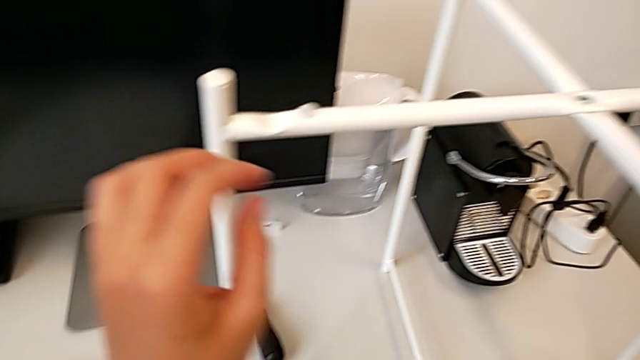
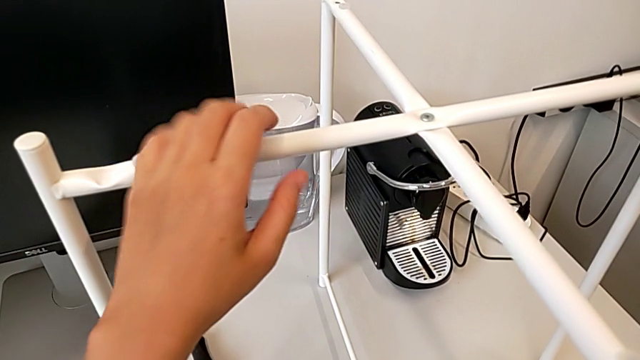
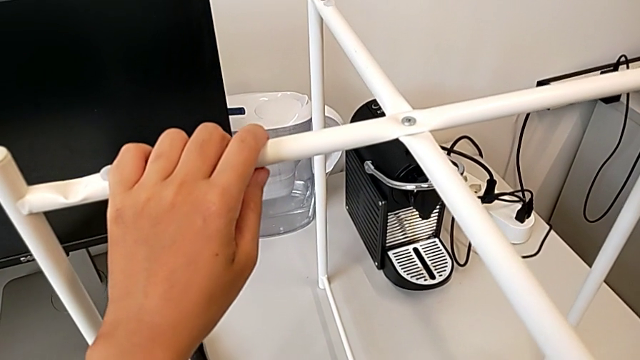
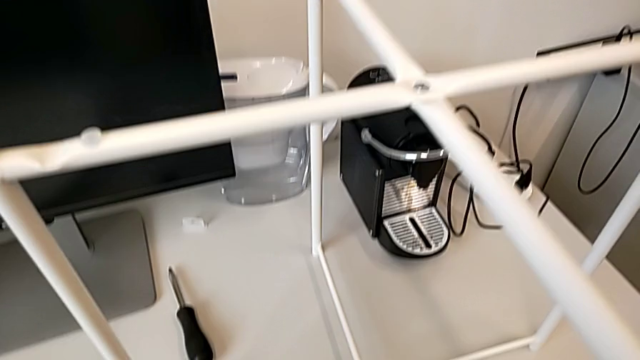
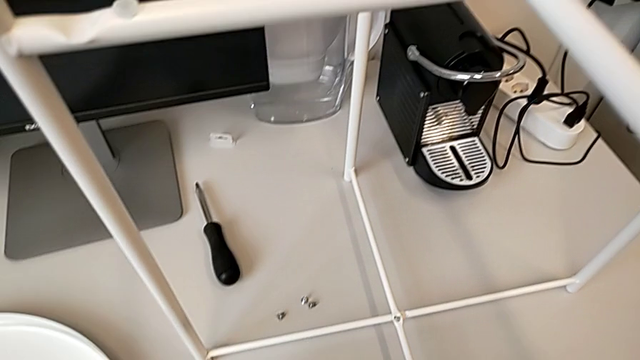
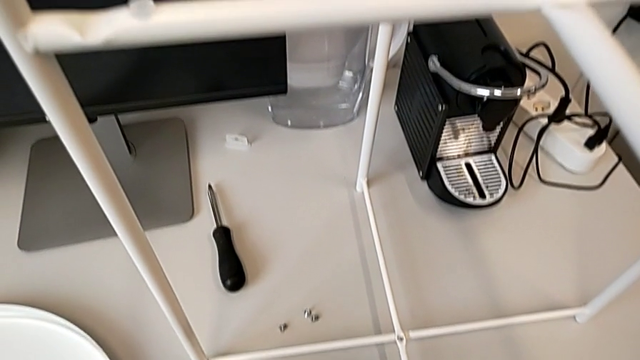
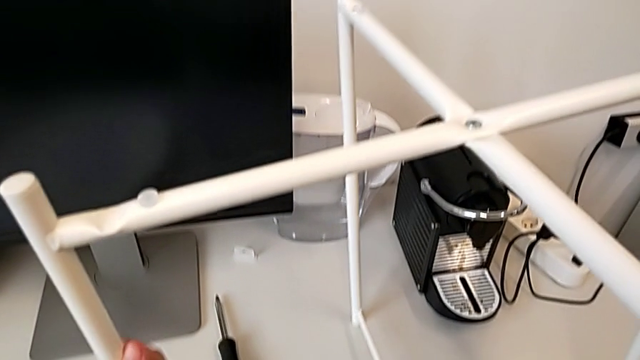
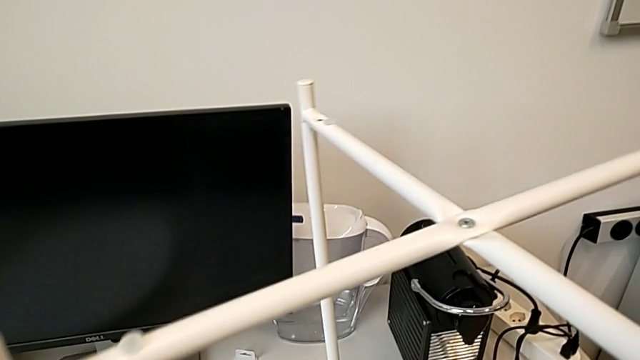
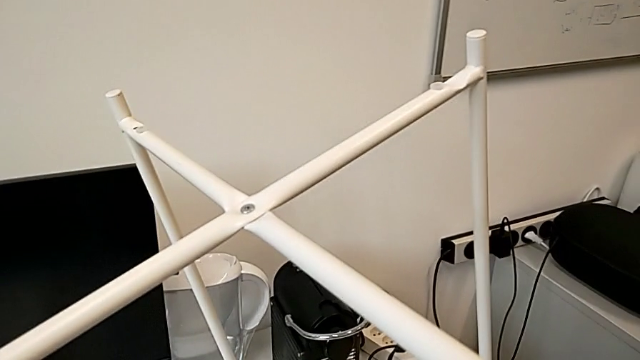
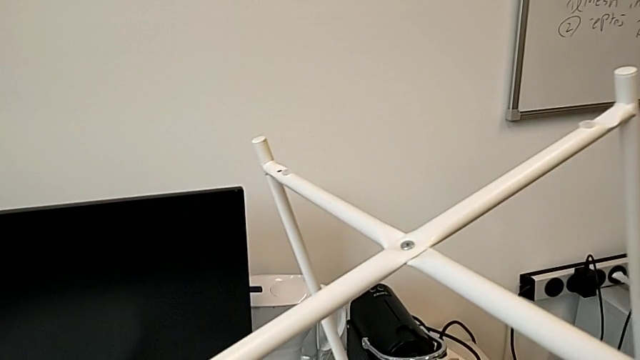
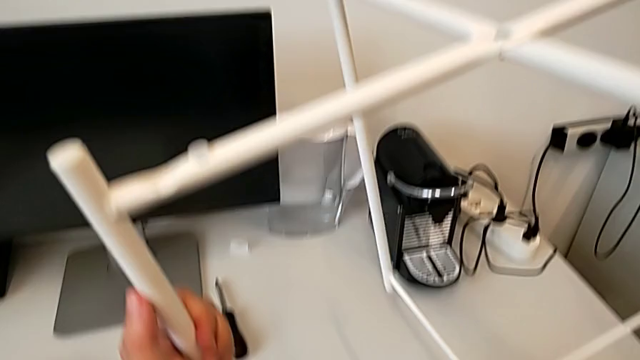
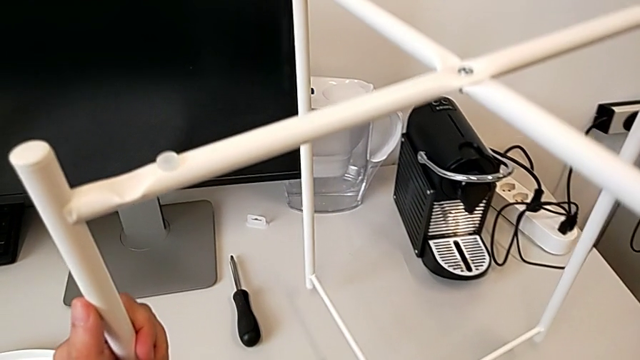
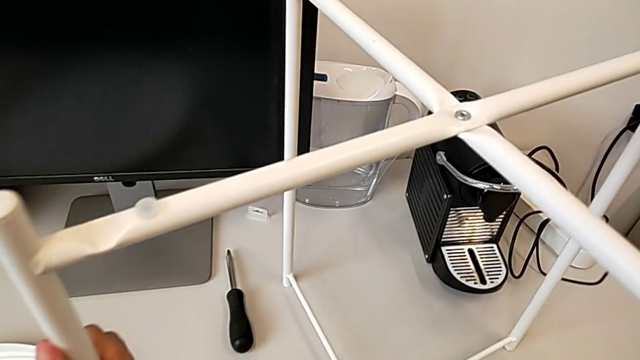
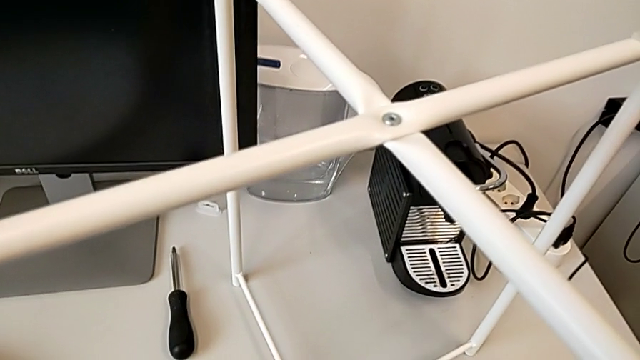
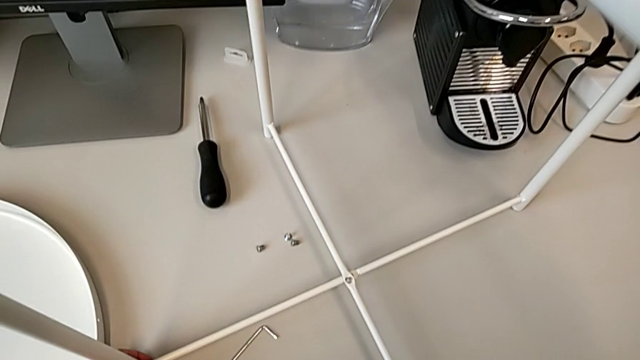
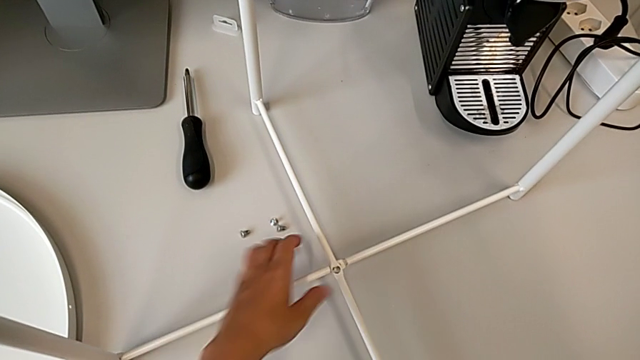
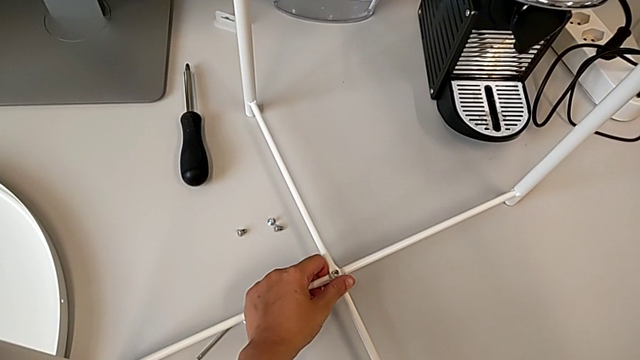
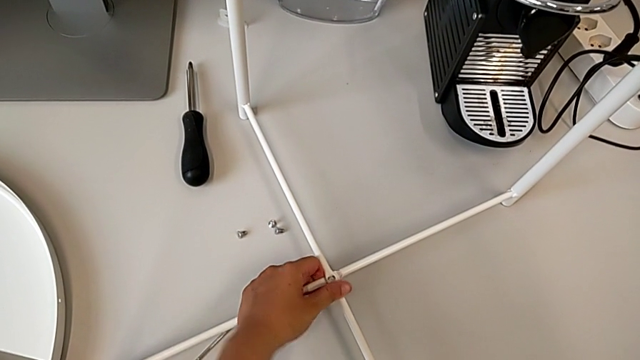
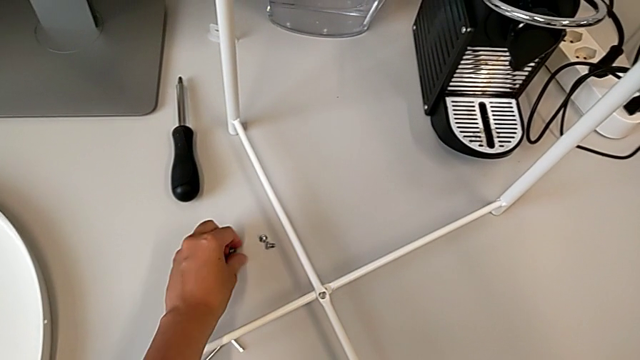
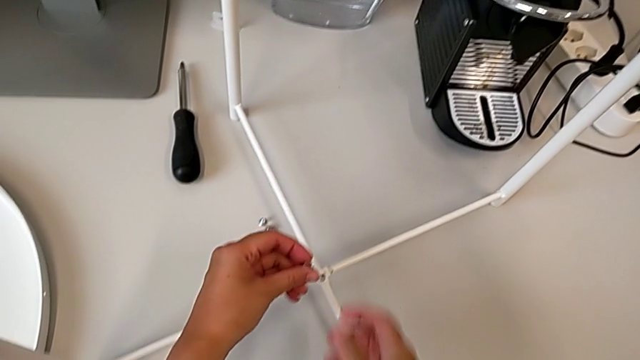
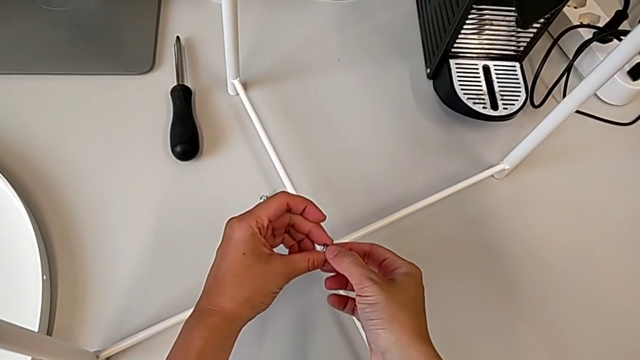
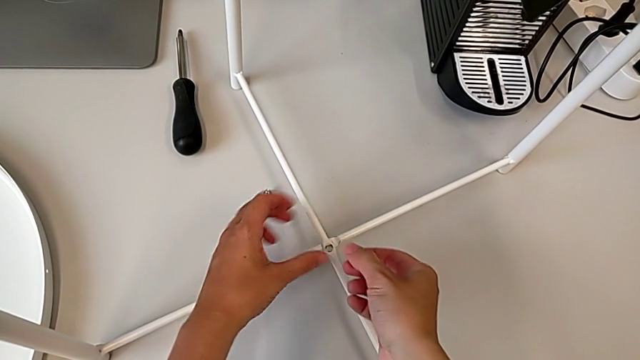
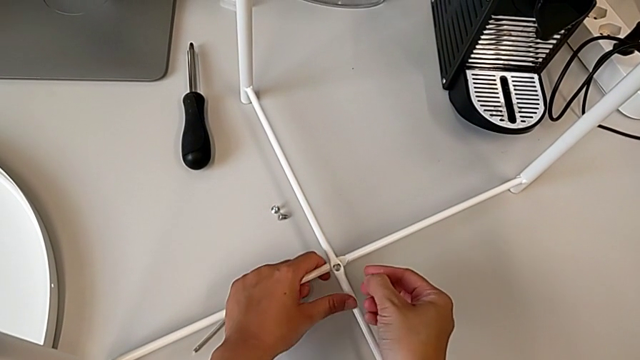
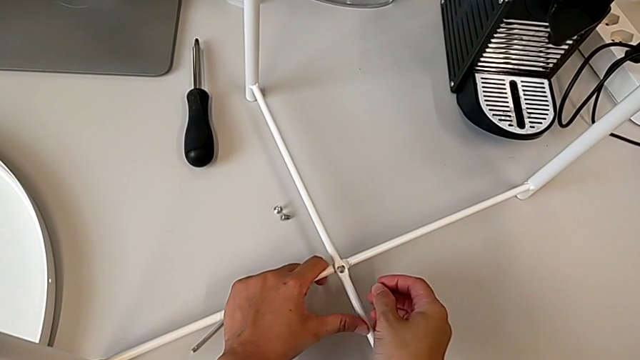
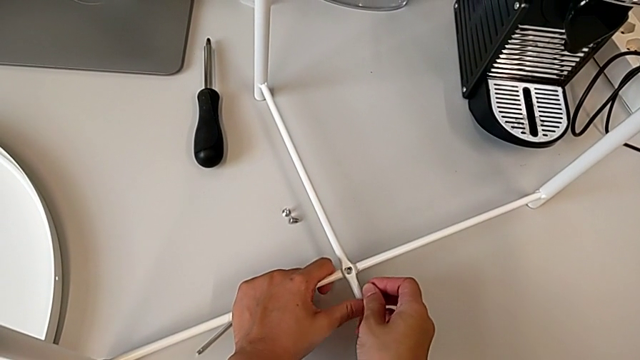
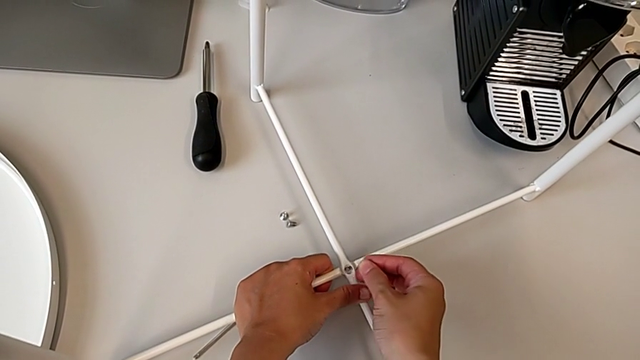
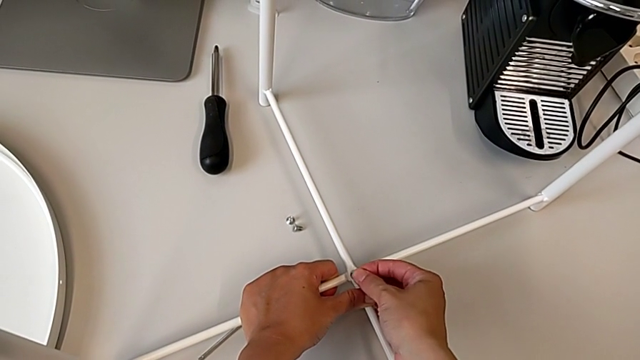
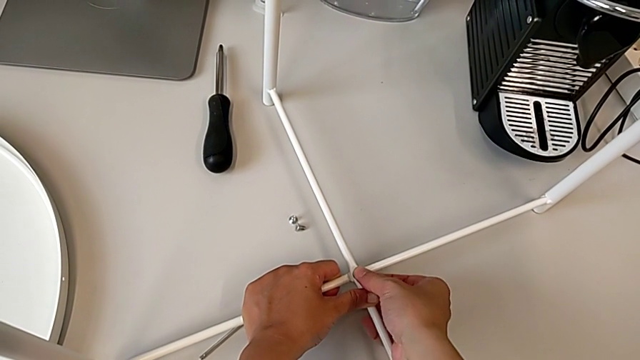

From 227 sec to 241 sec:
The camera wearer is screwing the bottom hex socket heads of the legs. They grab the leg, grab the Allen wrench, lift the leg, place it, approach the bottom leg, align it, grab the hex socket head twice, align the bottom leg and insert the hex socket head.

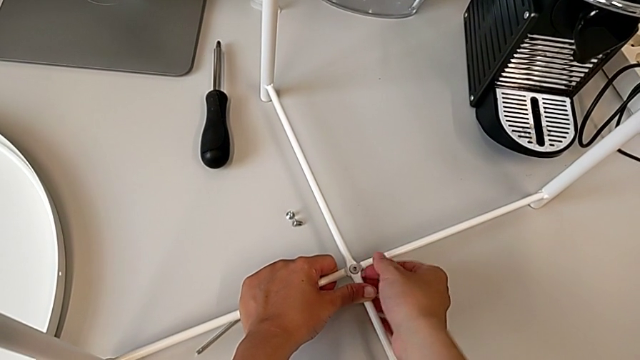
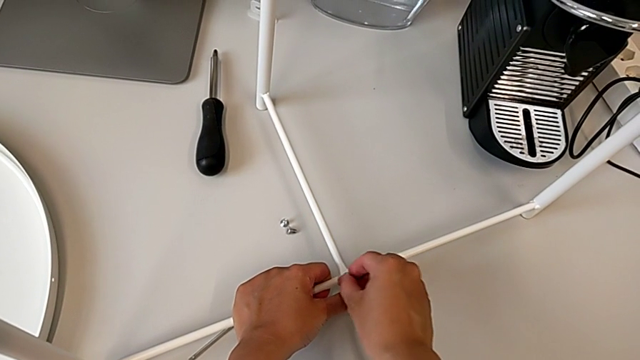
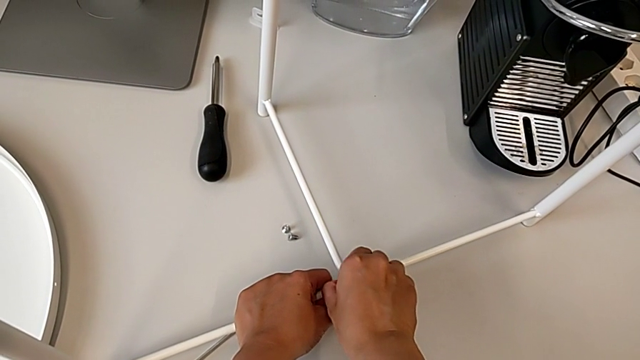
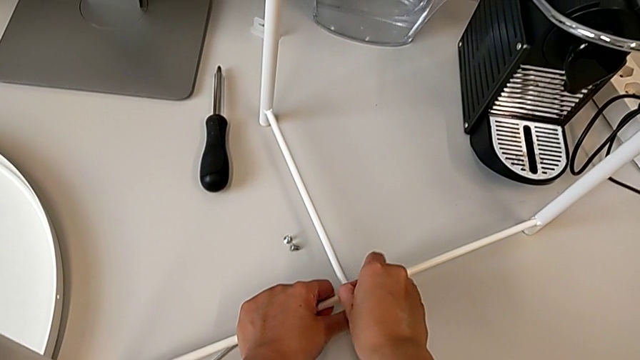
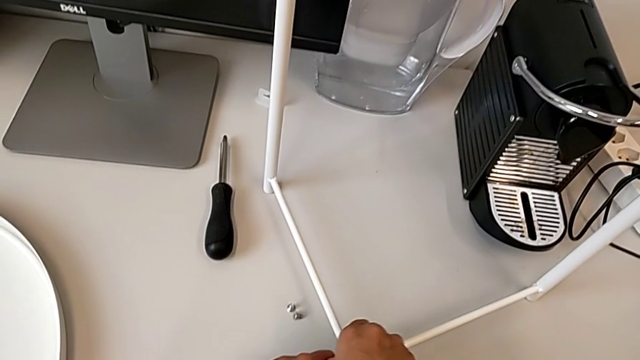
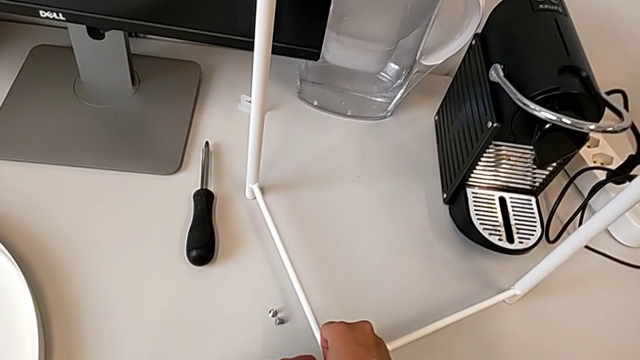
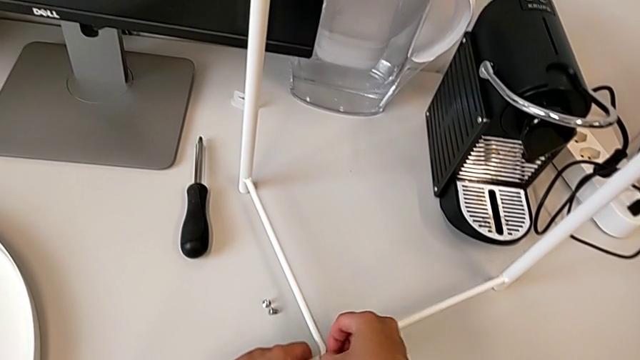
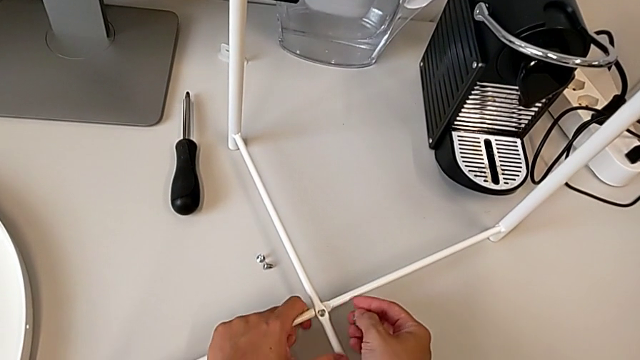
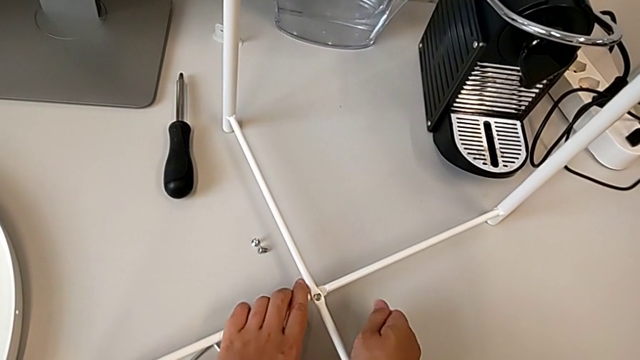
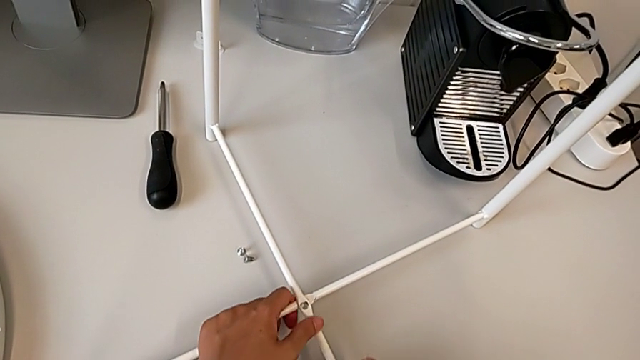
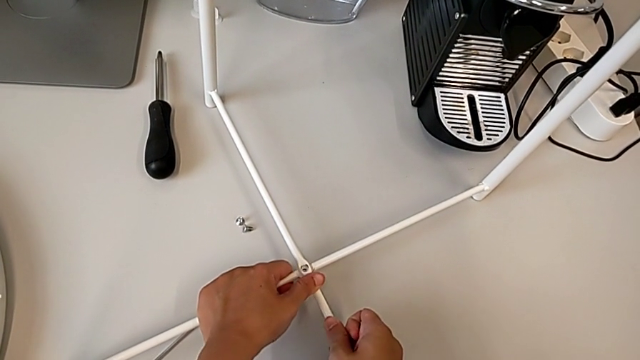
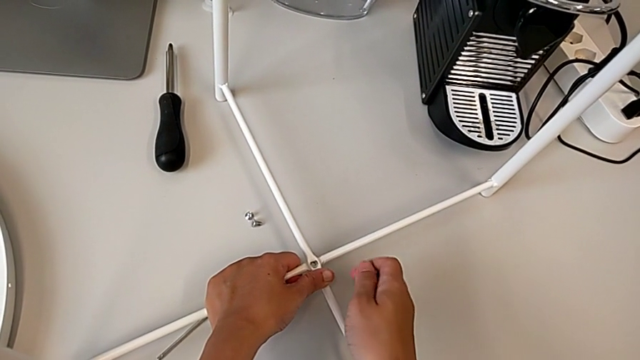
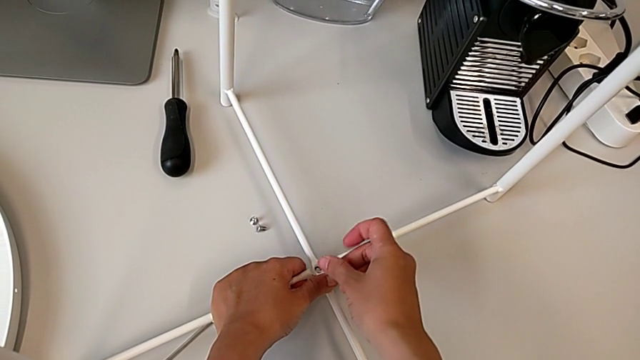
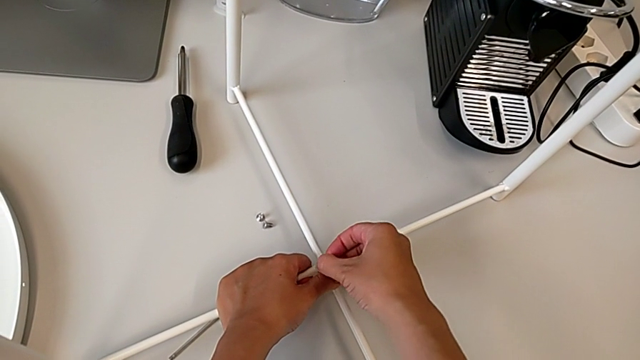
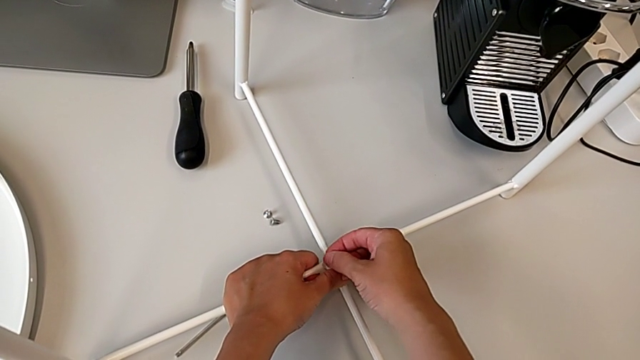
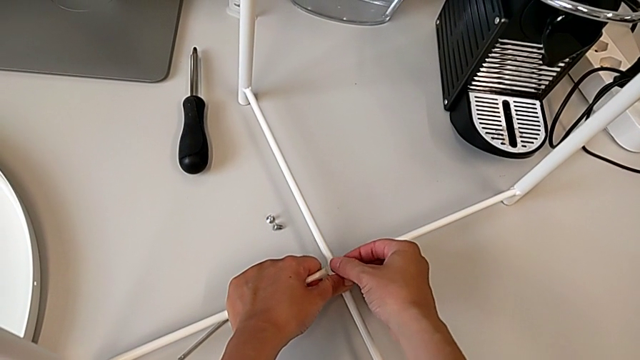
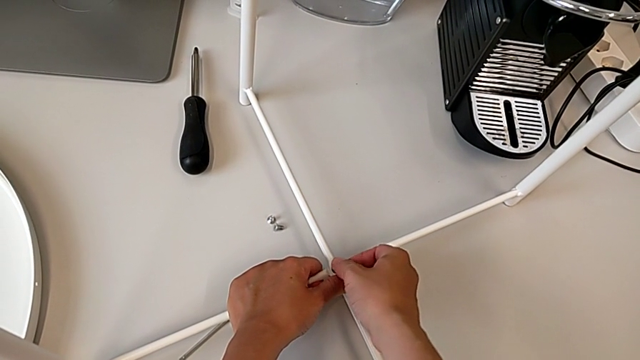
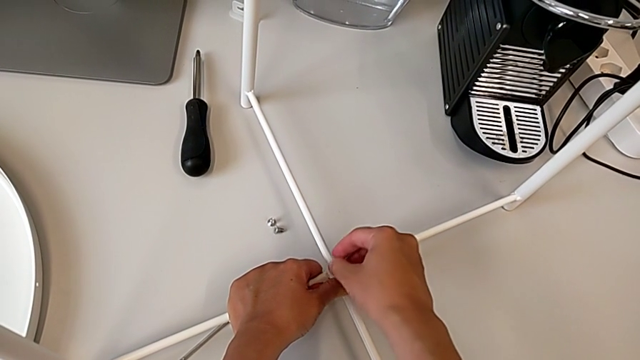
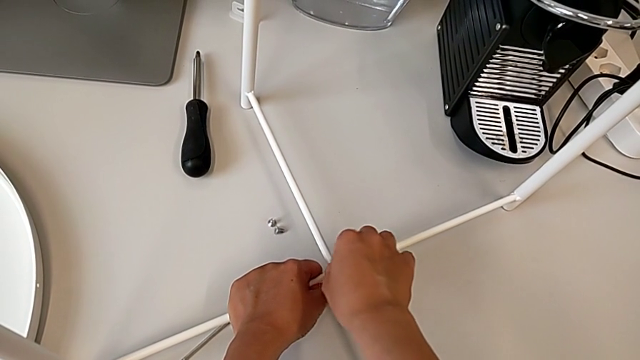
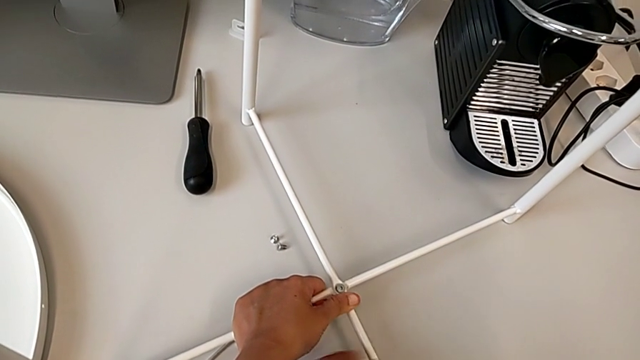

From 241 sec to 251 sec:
The camera wearer is screwing the bottom hex socket heads of the legs. They withdraw the hex socket head, rotate it, align the bottom leg, insert the hex socket head and inspect it.
